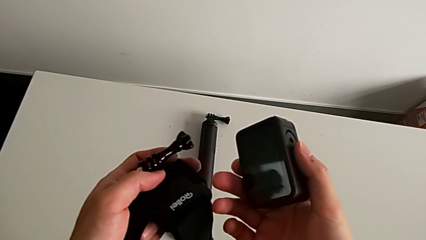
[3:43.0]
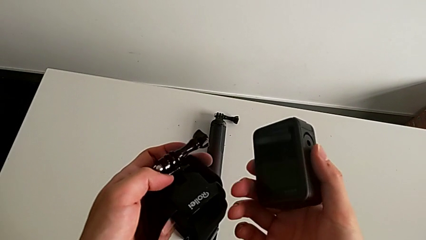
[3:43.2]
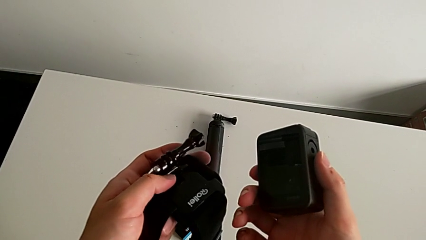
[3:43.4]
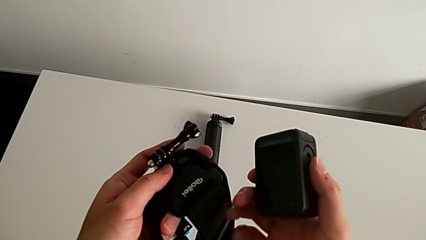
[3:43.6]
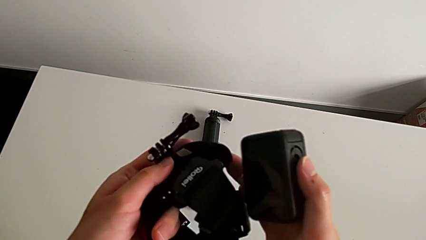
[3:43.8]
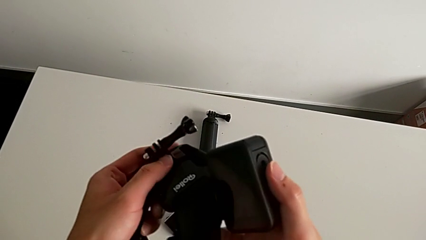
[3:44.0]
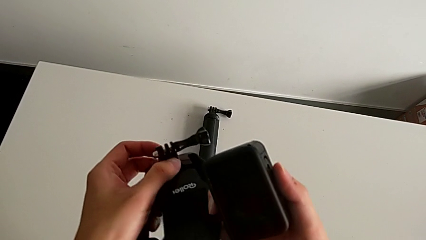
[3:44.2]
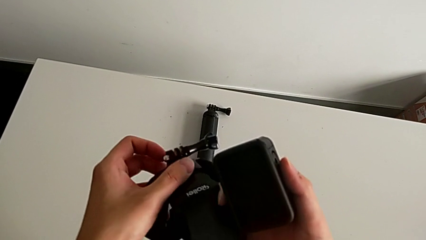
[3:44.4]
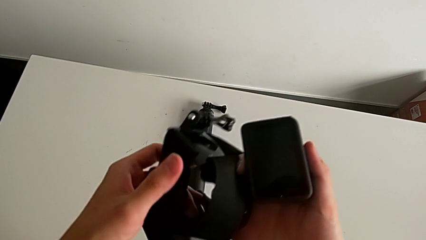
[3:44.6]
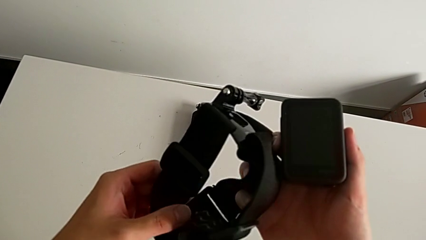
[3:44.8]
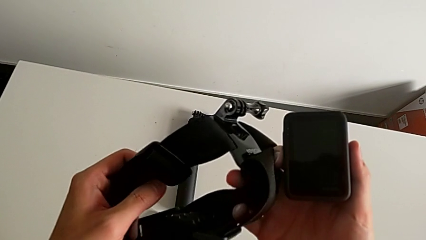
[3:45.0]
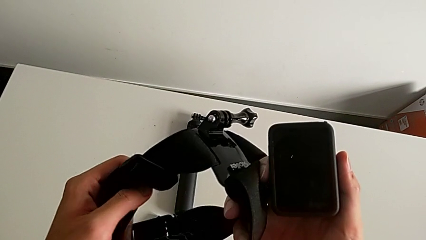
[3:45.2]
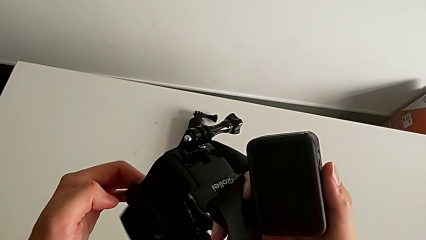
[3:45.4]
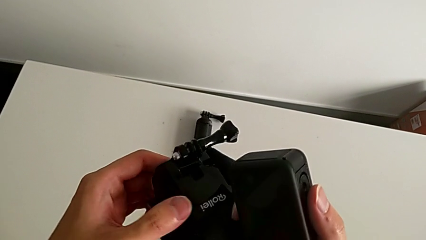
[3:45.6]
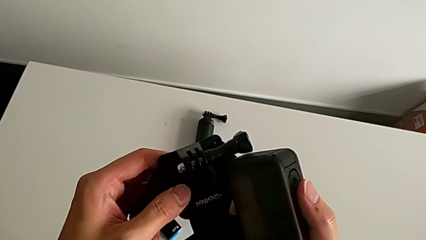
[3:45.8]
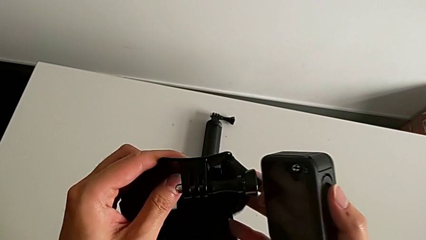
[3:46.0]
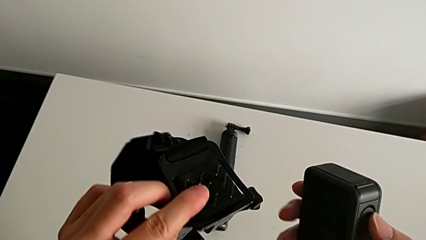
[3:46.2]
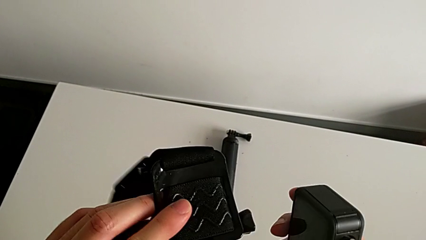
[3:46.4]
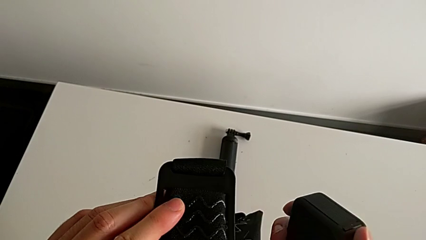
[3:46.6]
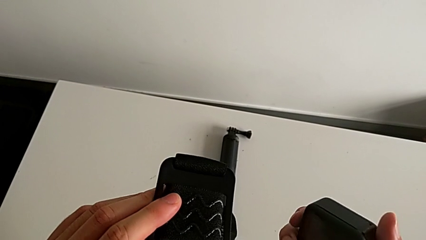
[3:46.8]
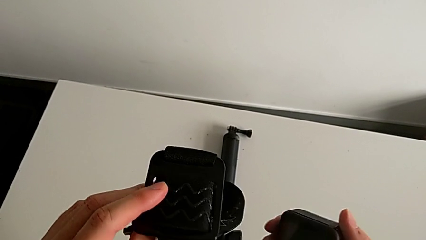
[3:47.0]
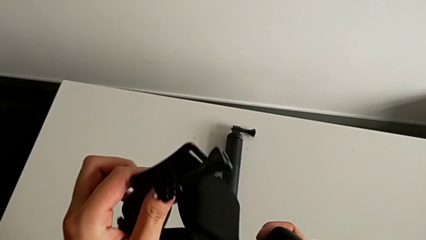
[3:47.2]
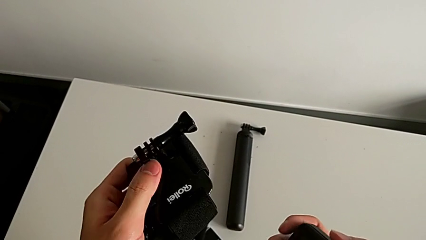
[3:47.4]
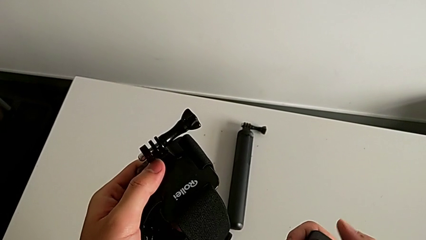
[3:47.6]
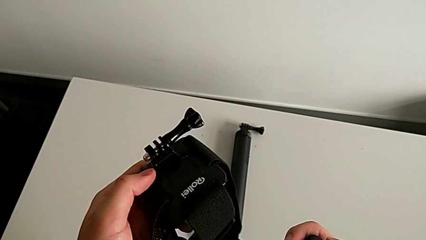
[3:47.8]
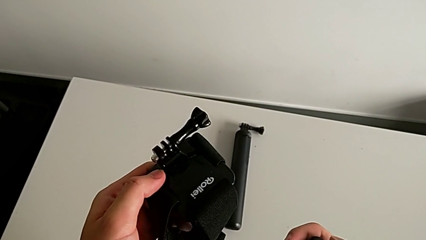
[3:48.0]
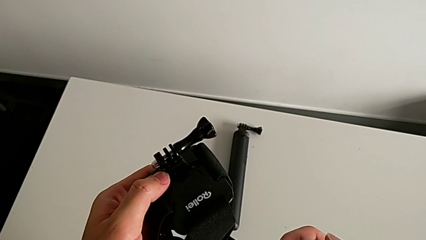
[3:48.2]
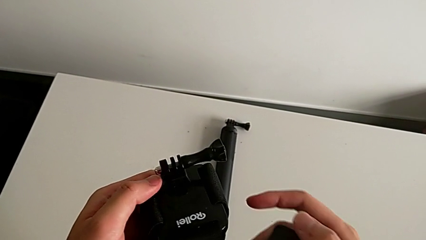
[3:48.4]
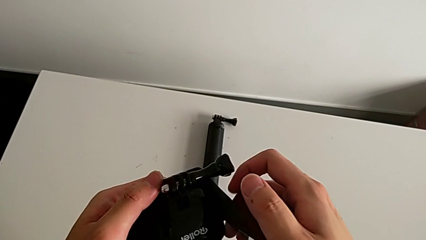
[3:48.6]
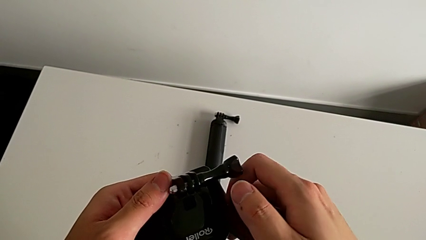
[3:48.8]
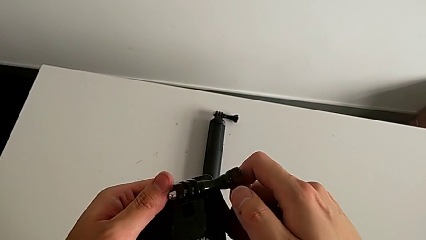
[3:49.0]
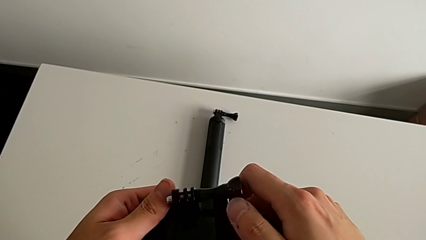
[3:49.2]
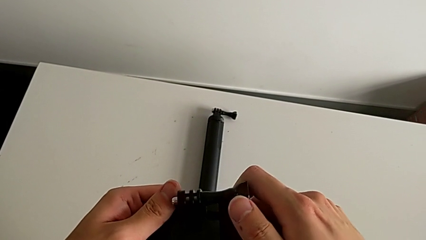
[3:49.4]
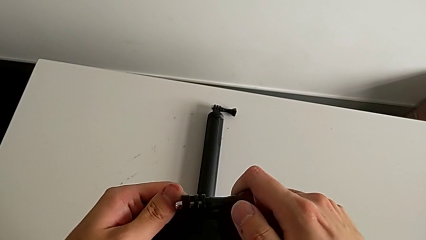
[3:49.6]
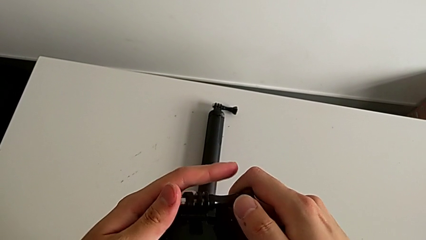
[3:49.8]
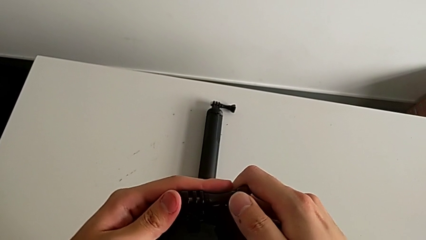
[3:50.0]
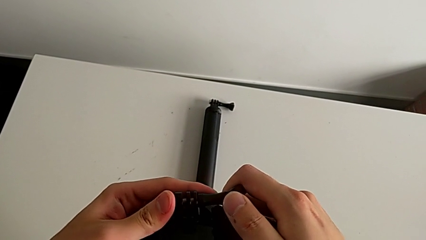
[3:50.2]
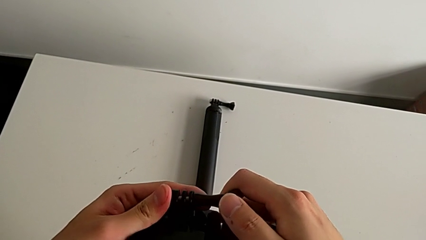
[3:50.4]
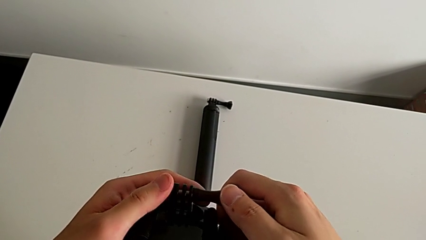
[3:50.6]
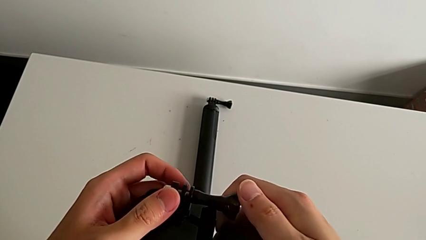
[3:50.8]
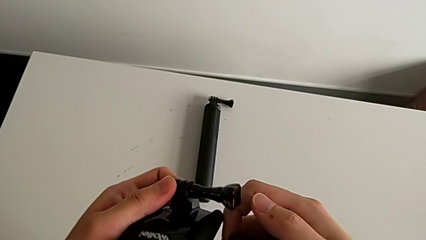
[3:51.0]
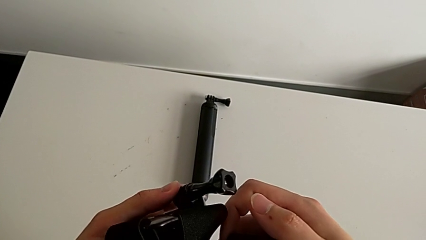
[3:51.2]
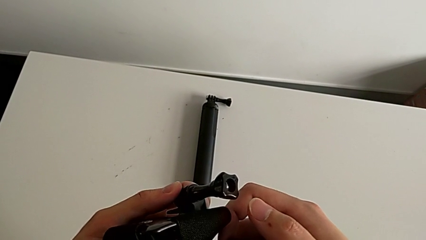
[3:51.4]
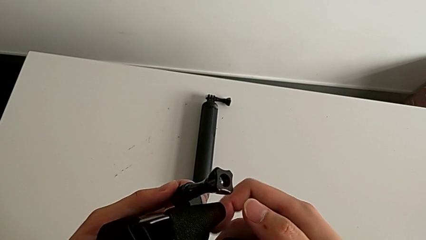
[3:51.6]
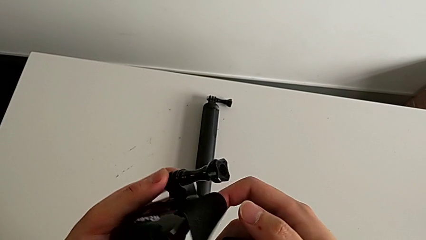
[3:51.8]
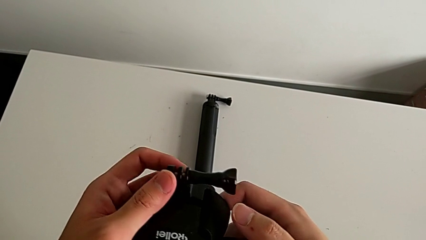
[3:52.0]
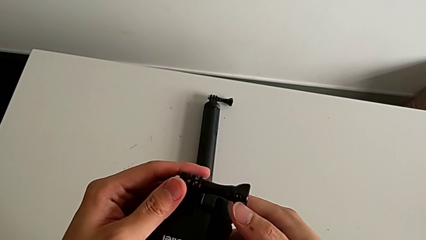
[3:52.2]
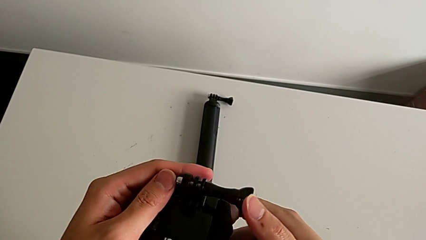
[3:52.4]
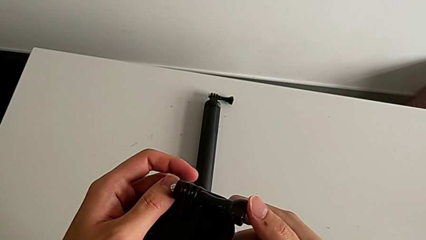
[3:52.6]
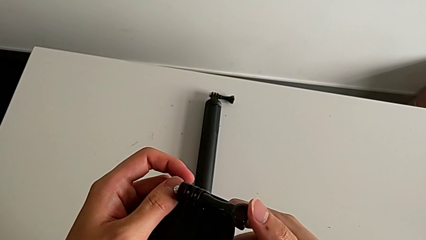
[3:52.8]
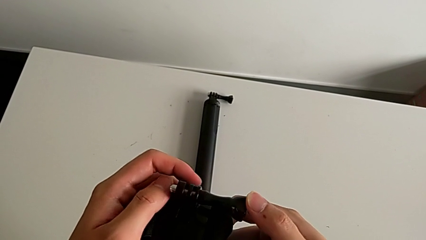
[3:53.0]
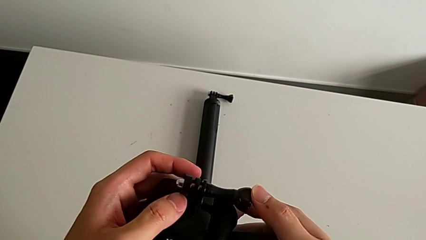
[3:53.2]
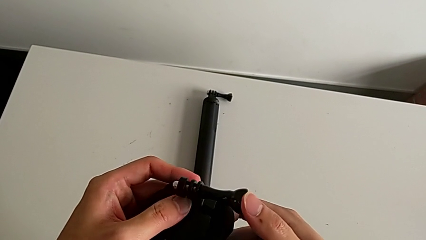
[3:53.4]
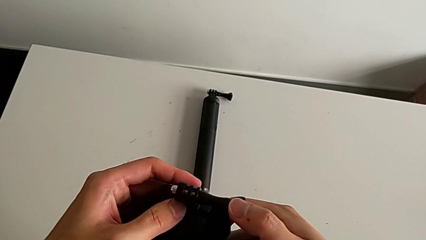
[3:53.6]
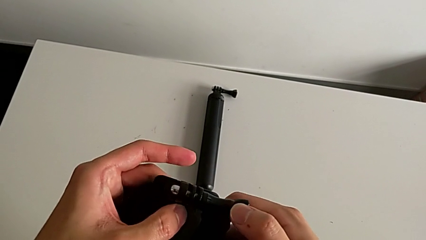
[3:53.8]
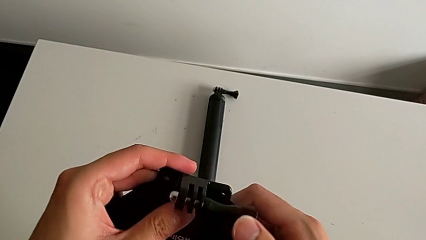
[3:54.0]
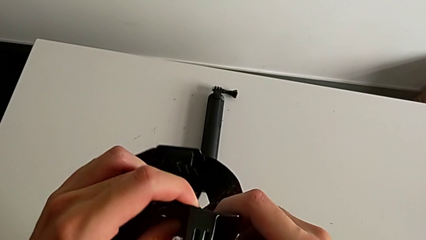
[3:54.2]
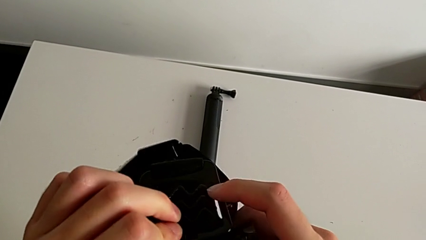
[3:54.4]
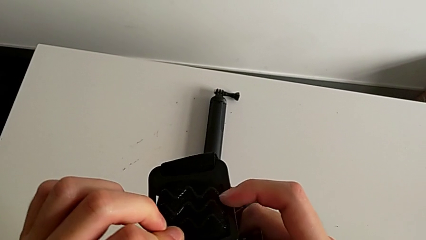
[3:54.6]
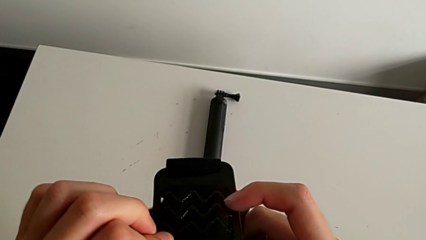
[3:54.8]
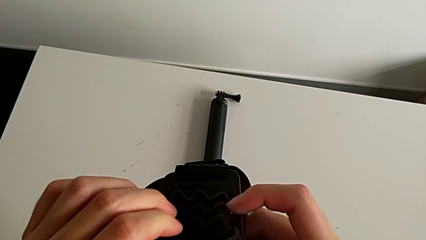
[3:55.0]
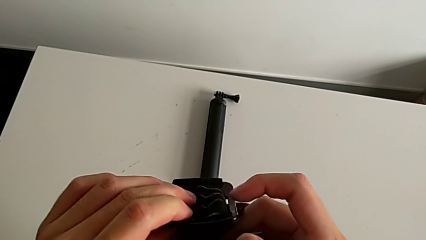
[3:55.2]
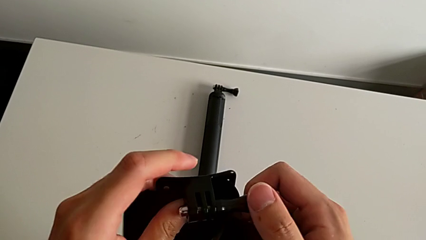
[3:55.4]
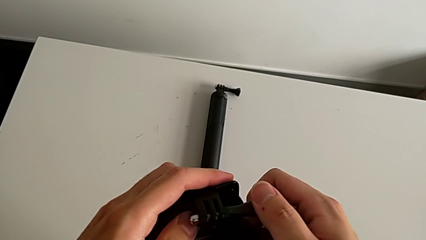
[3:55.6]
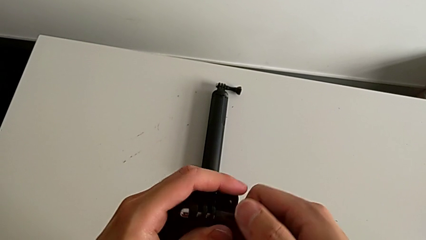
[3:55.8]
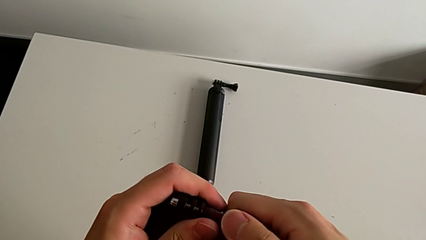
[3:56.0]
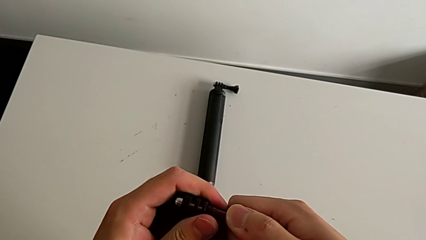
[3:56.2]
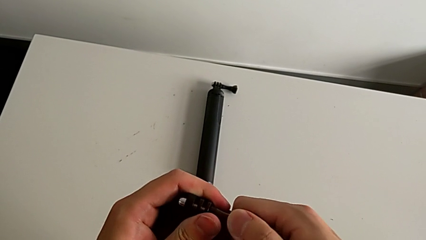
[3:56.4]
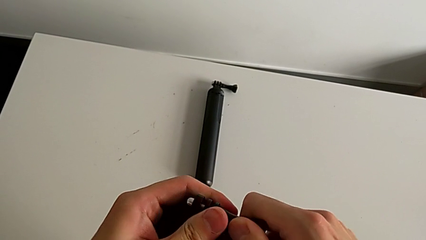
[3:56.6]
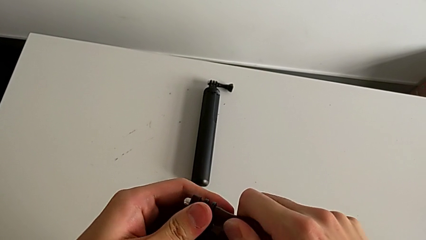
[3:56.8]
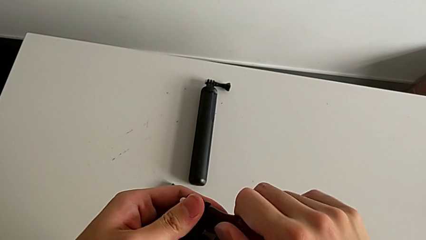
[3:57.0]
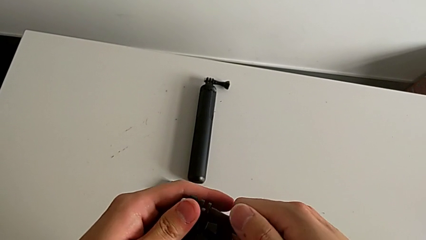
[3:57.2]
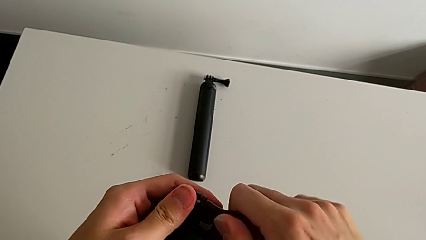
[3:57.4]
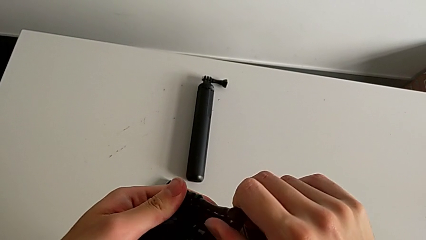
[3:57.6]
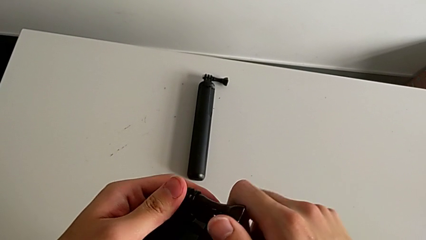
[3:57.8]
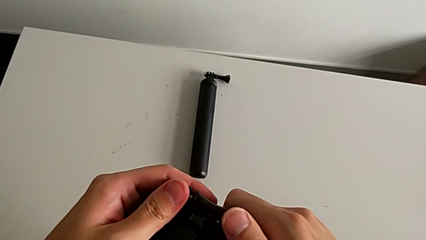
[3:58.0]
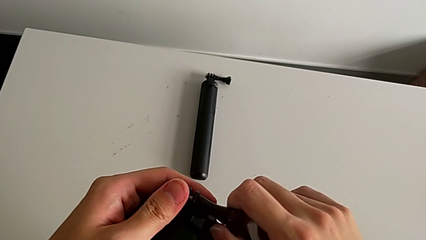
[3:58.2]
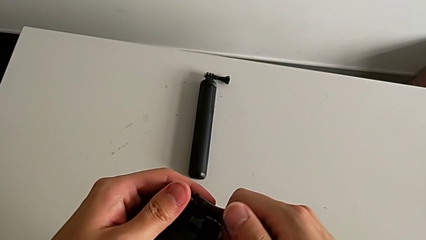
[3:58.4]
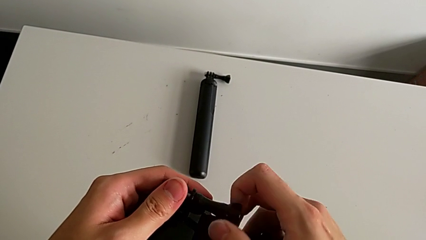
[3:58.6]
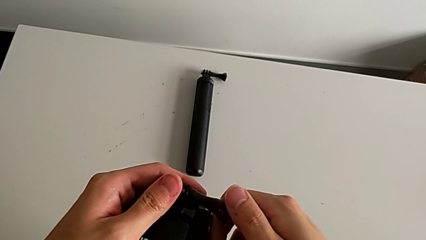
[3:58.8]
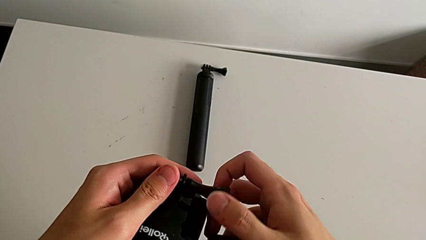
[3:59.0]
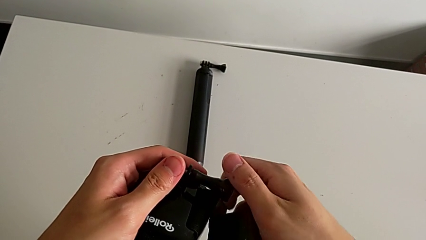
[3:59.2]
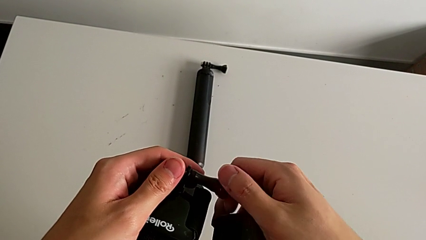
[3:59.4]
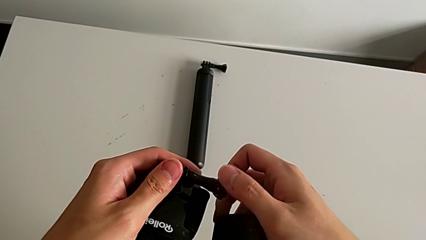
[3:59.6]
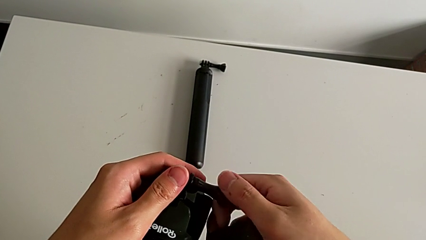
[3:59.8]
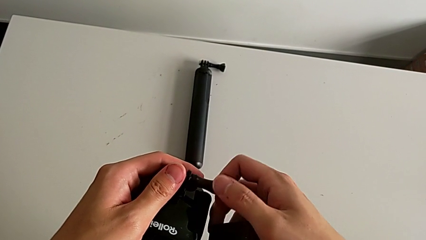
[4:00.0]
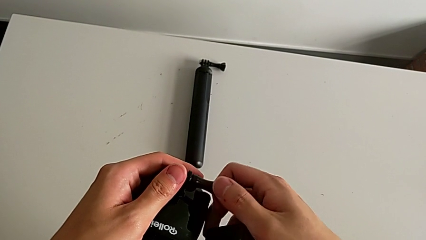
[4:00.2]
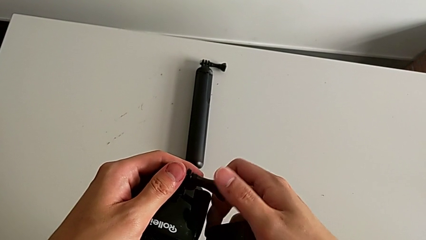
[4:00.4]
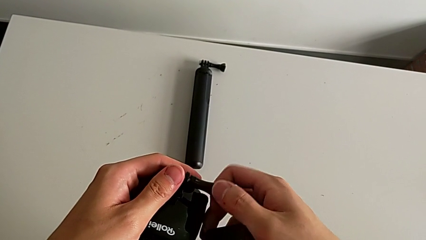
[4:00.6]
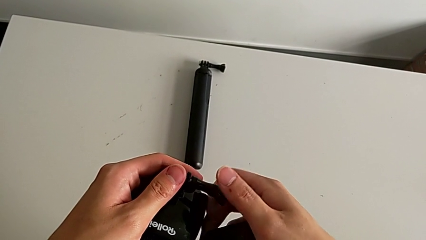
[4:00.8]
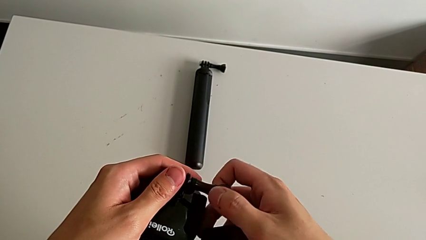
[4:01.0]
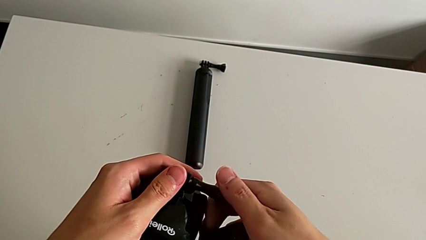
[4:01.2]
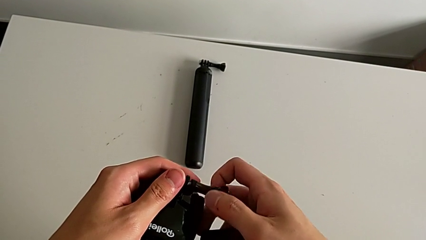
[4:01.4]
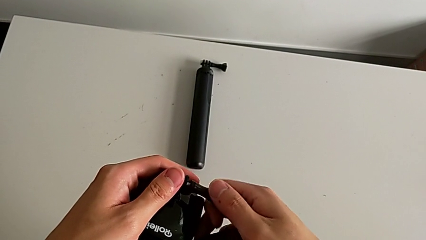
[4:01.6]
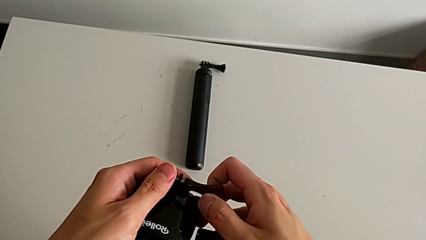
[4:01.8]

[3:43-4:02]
The camera wearer is mounting a GoPro on a strip. They inspect the strap, rotate it, grab the screw and begin to unscrew it.
